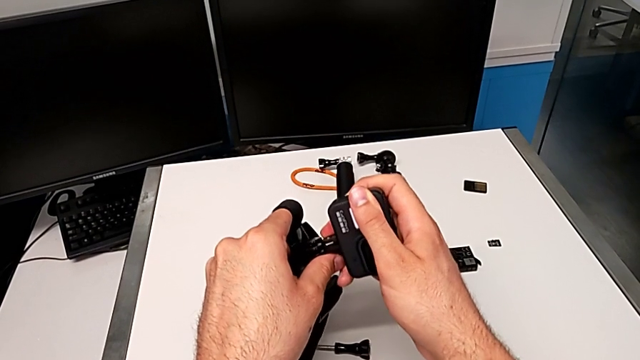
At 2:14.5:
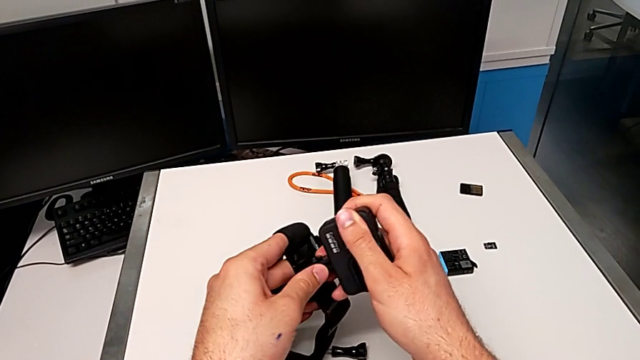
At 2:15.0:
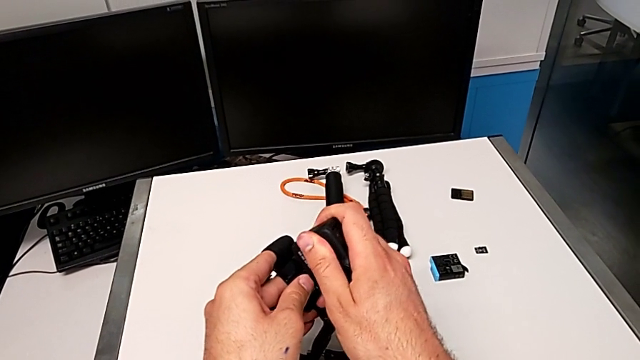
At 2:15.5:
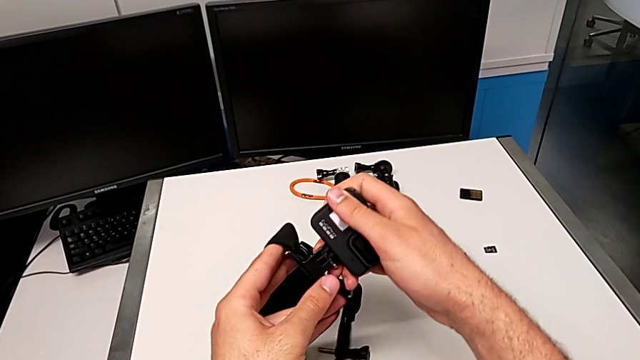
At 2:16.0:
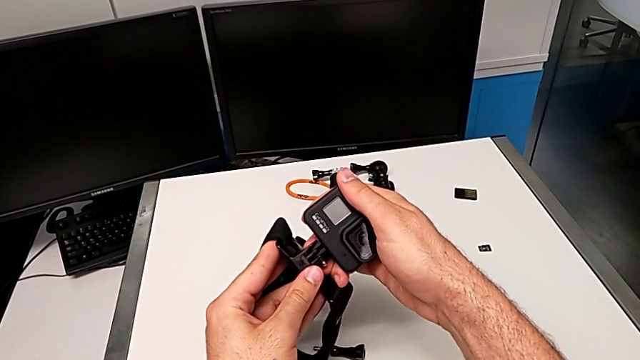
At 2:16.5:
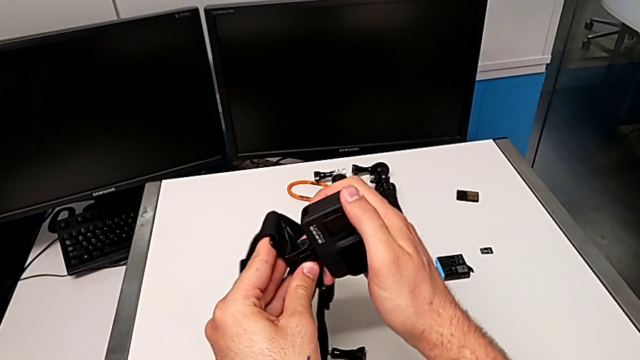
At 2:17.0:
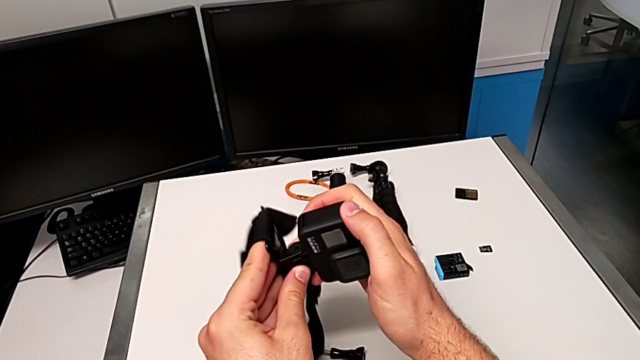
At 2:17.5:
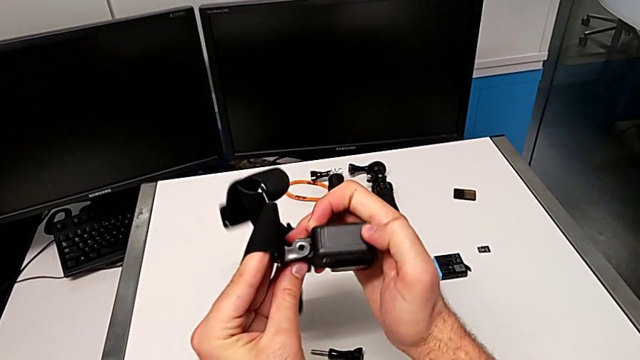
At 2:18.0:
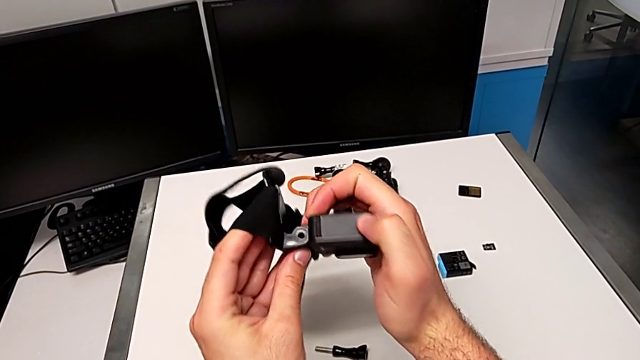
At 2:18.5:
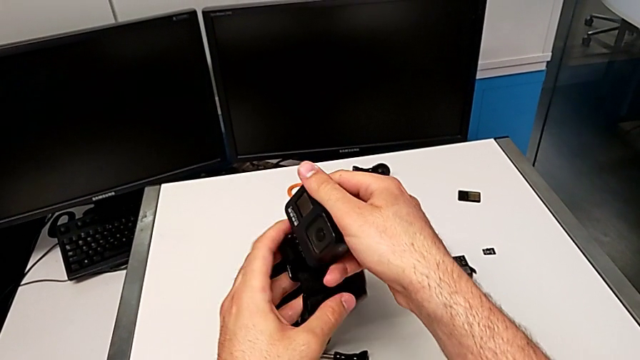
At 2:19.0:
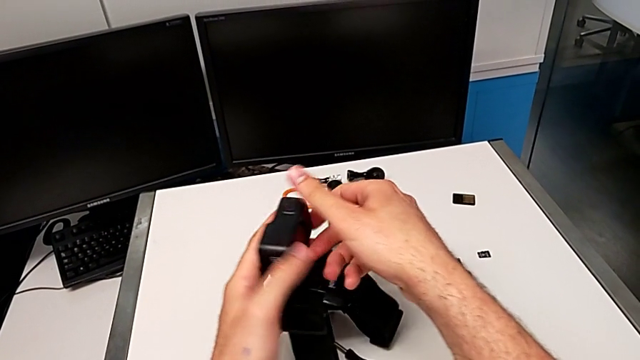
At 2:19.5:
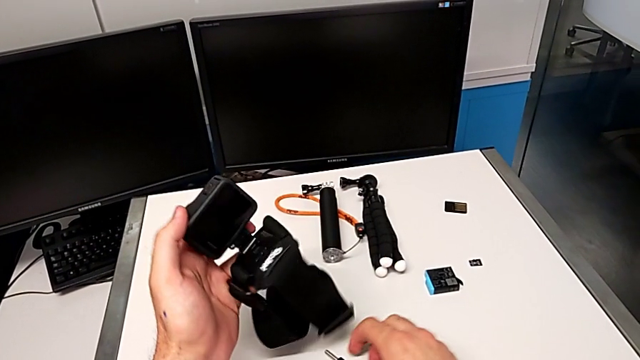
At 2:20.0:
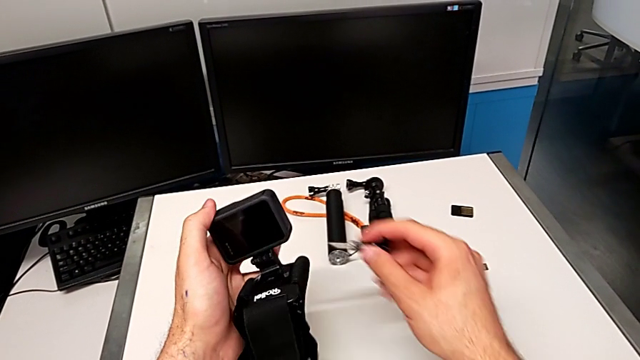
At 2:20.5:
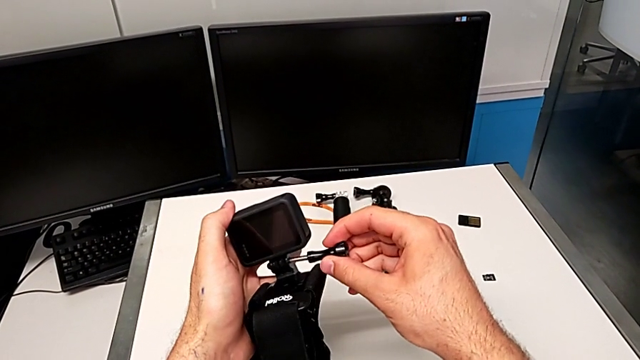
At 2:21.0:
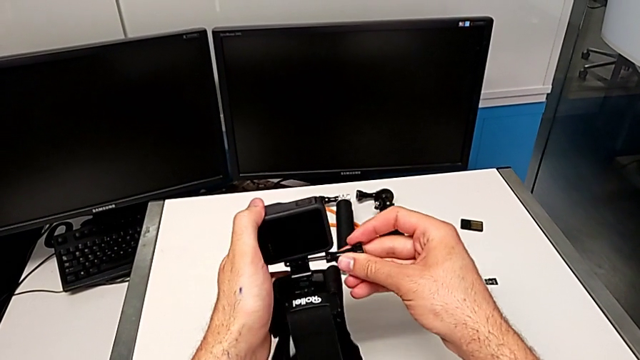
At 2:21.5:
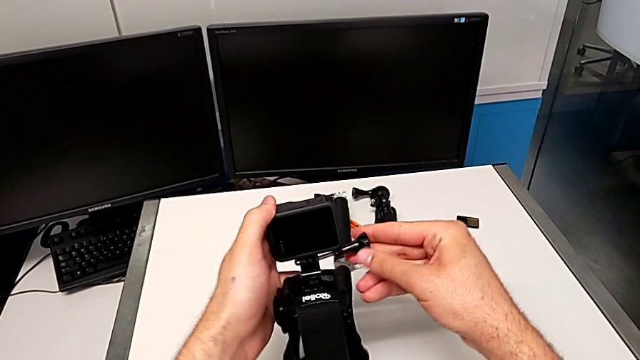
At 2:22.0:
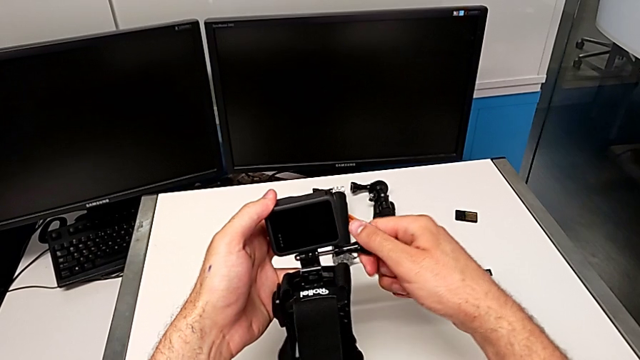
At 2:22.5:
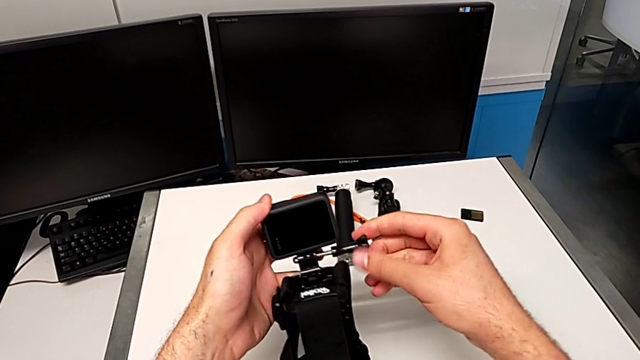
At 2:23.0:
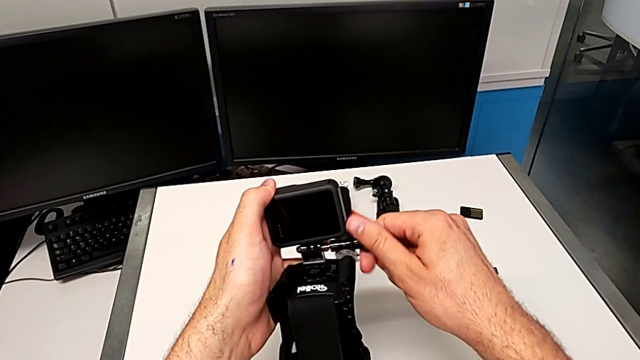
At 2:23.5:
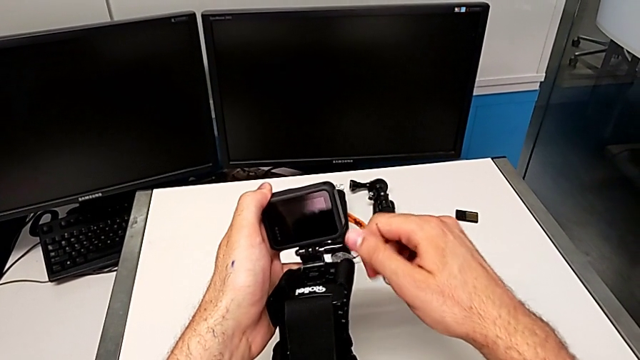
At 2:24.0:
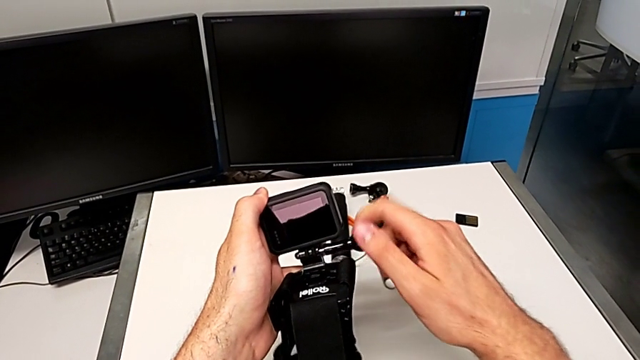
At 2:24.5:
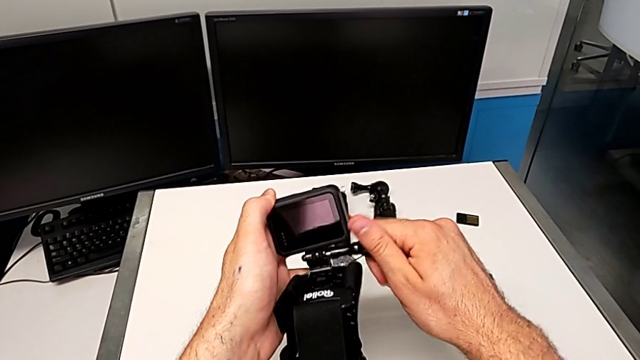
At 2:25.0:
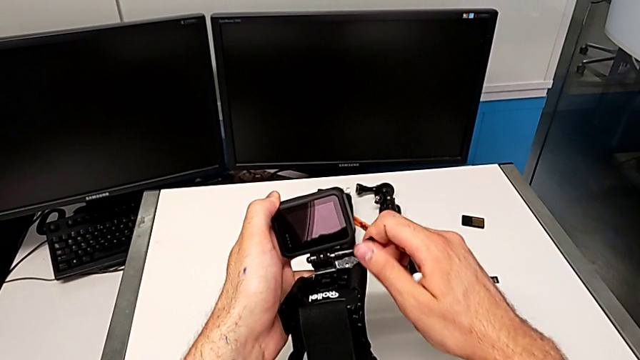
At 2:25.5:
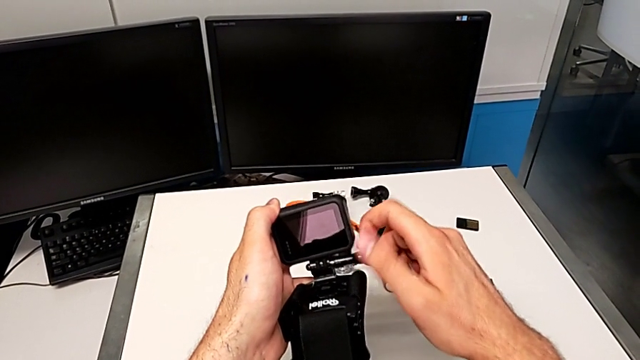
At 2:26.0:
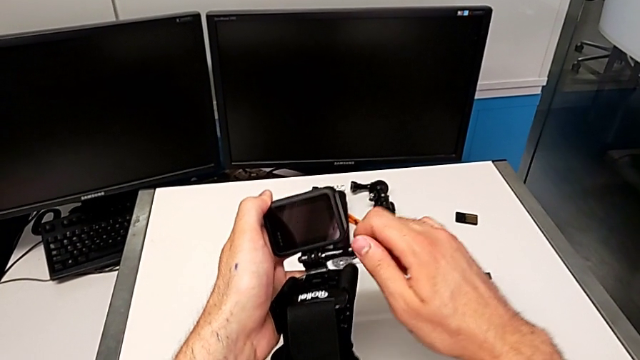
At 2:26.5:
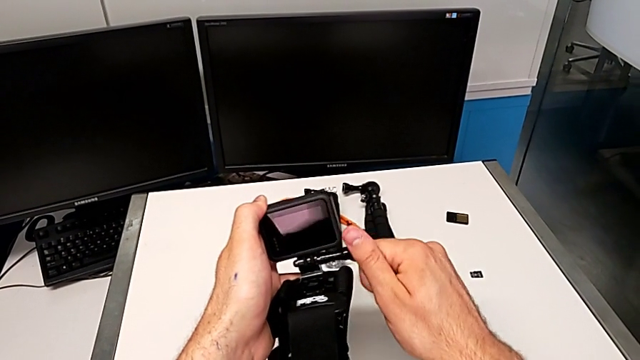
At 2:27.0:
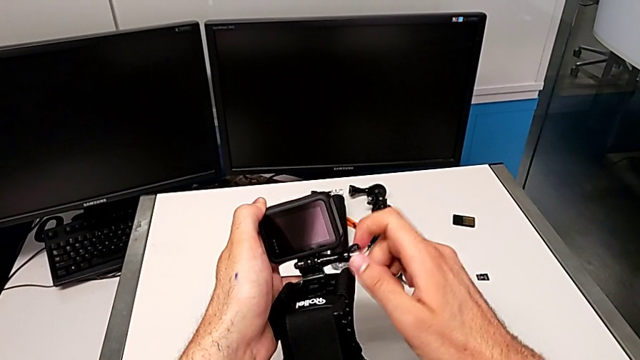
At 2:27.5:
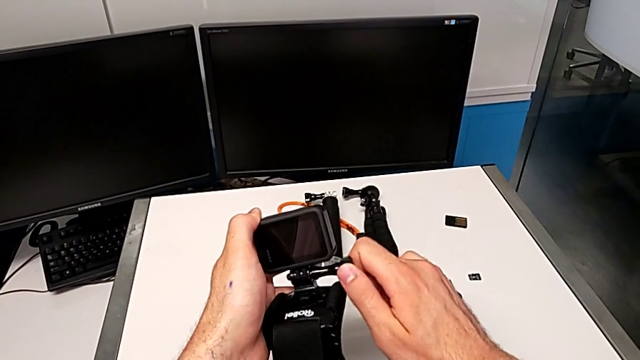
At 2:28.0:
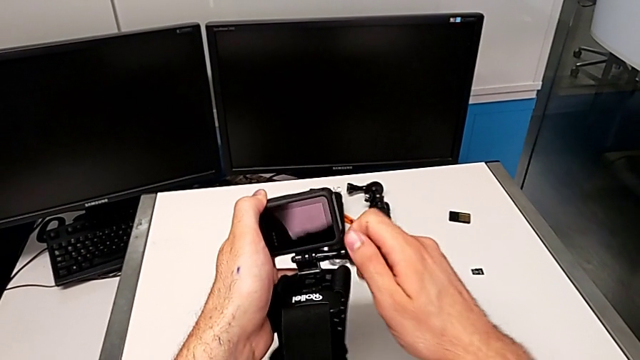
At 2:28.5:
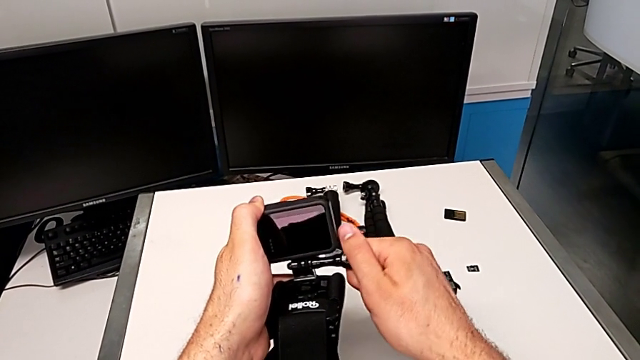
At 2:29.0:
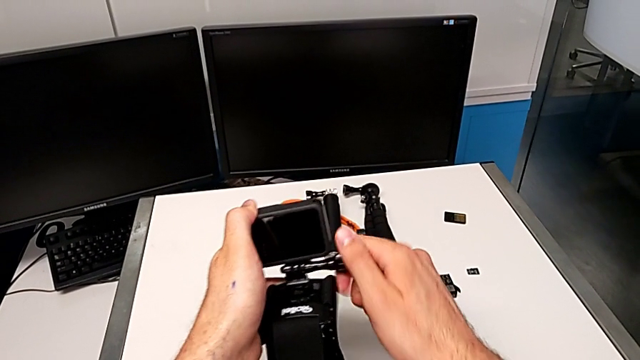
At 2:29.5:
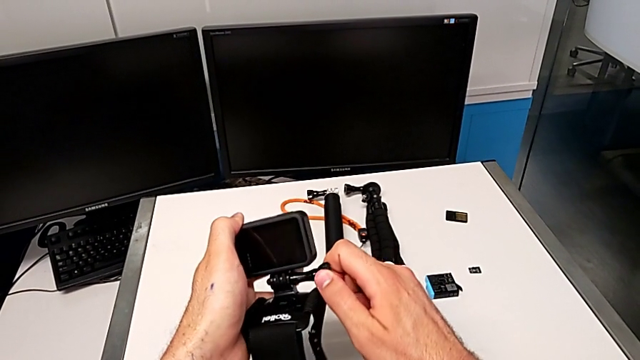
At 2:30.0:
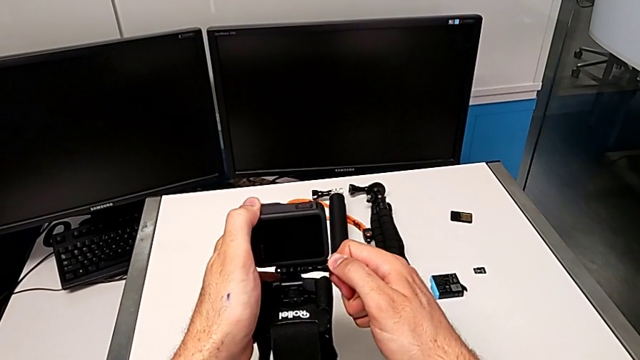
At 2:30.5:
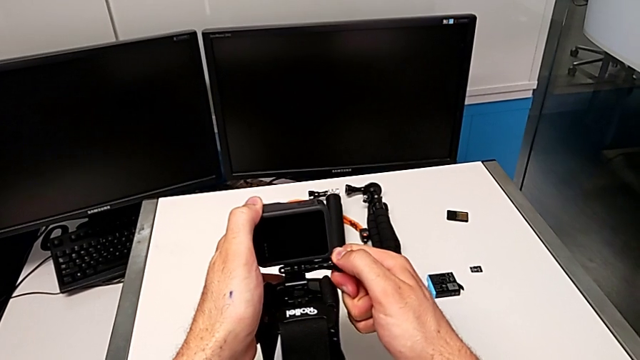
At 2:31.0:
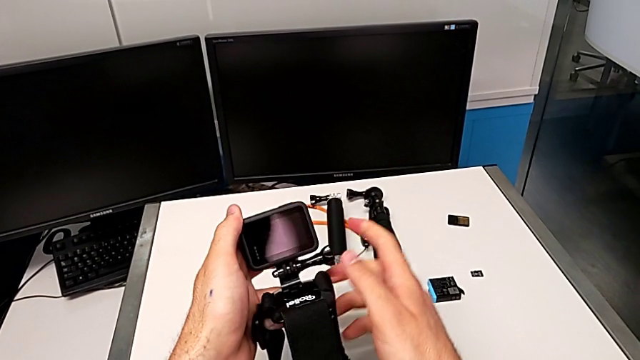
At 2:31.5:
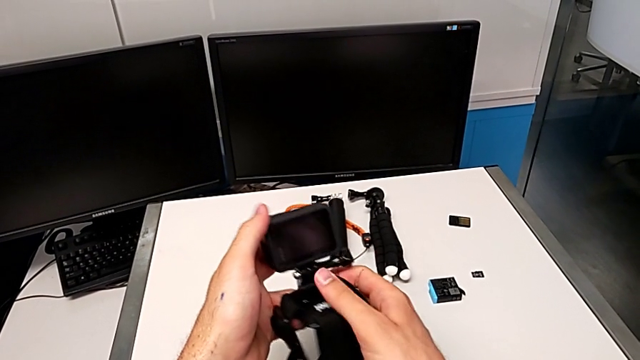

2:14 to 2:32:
The camera wearer is mounting the strap on the GoPro. They insert the strap, rotate the GoPro, grab the screw, lift it, insert it, screw it and rotate the GoPro.

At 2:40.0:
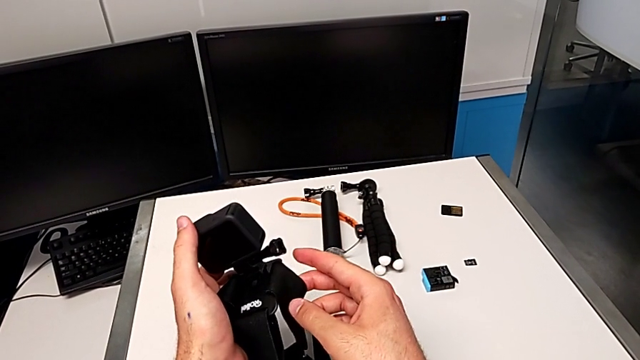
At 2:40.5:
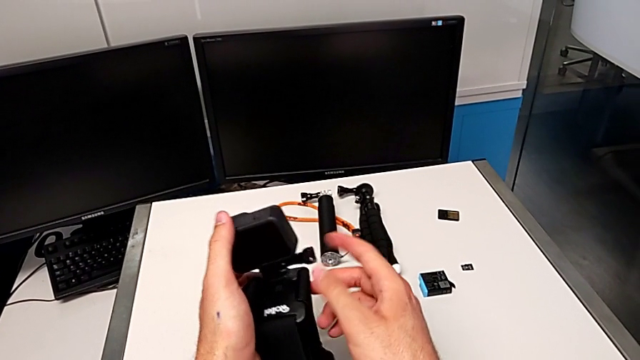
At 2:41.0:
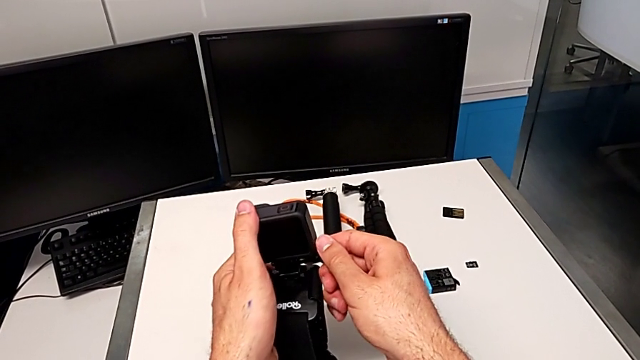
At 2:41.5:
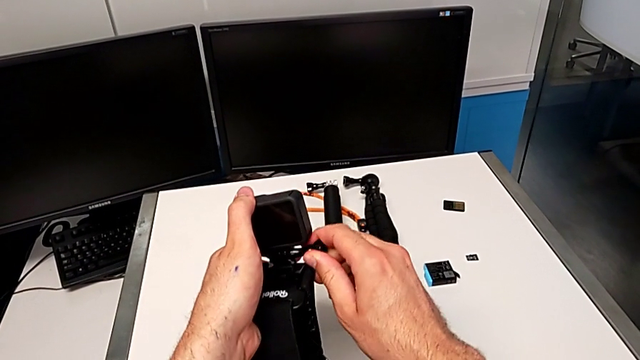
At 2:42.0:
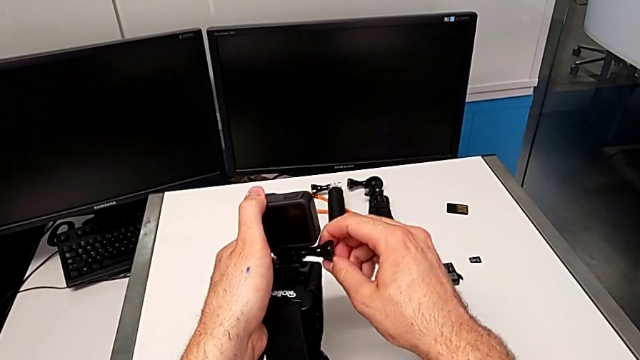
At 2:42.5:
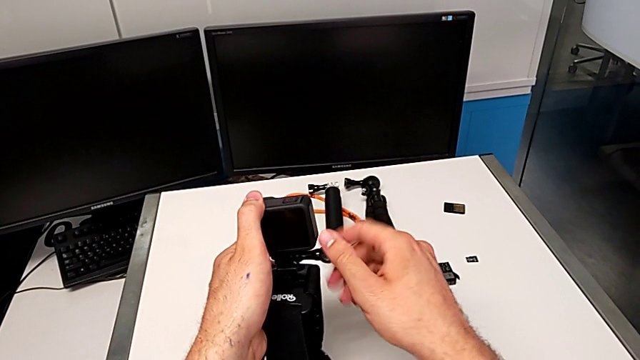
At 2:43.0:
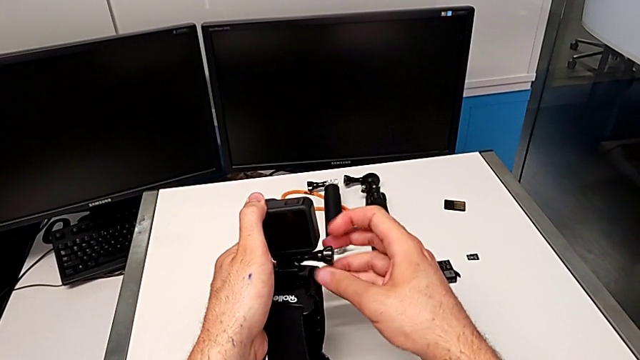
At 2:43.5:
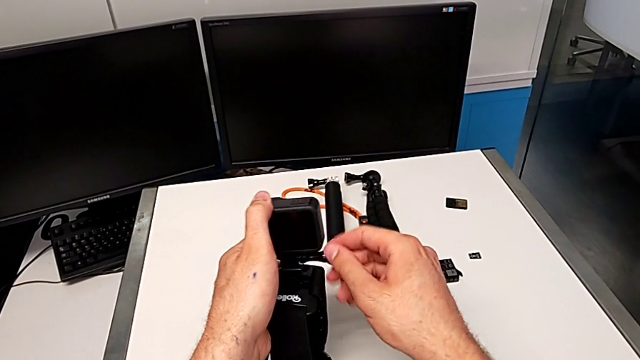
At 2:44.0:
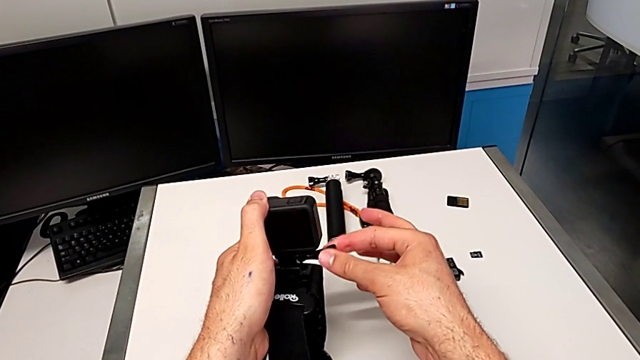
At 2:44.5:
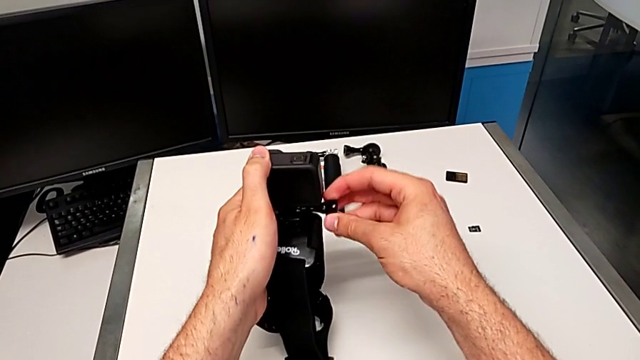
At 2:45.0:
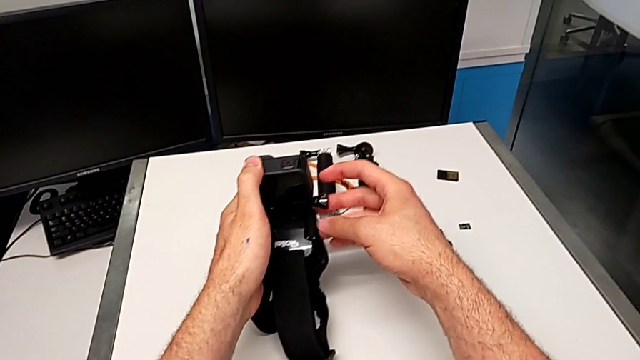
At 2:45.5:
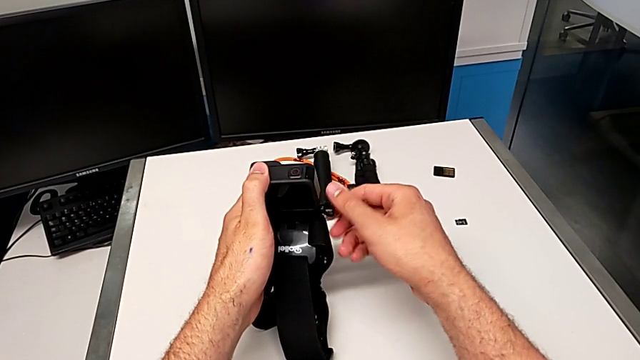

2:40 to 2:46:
The camera wearer is exchanging the strap with the tripod. They grab the screw and begin to unscrew it.
